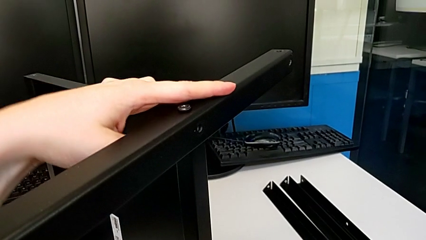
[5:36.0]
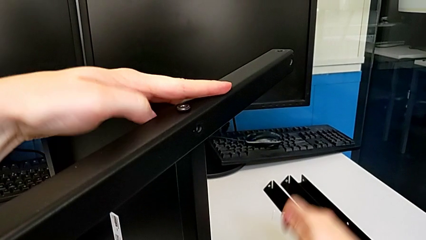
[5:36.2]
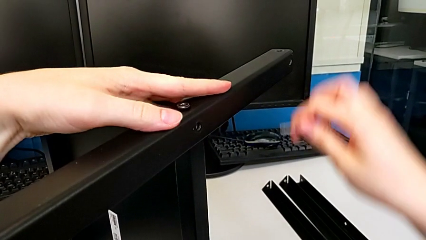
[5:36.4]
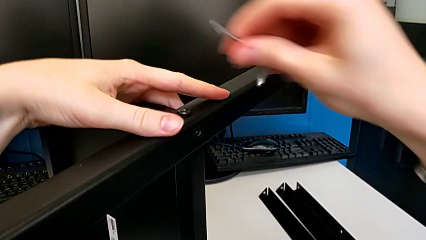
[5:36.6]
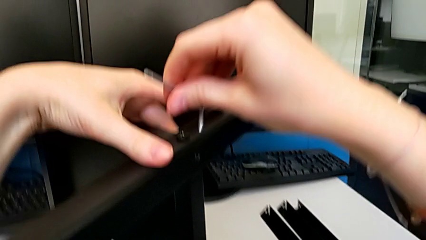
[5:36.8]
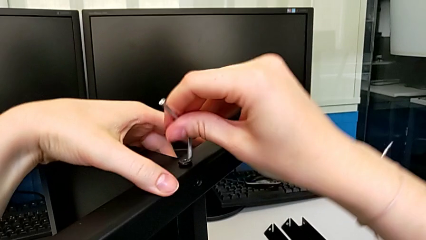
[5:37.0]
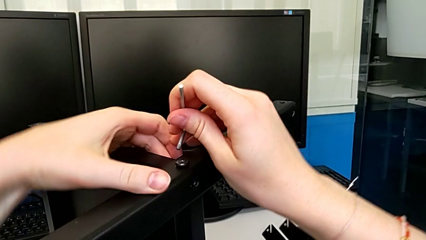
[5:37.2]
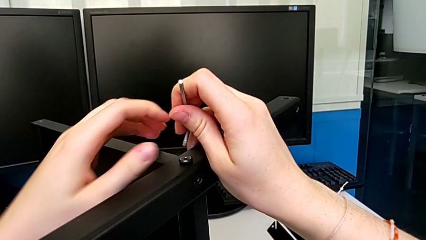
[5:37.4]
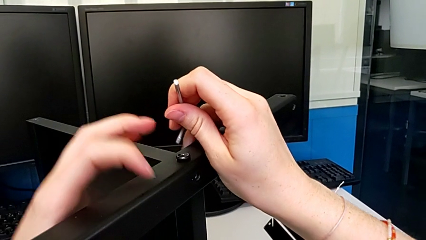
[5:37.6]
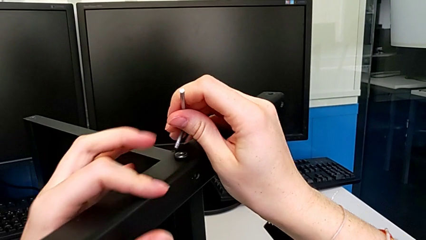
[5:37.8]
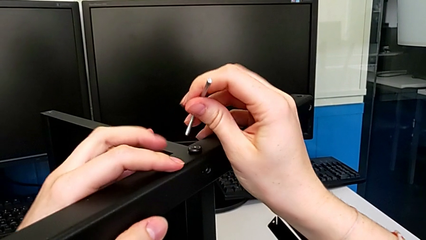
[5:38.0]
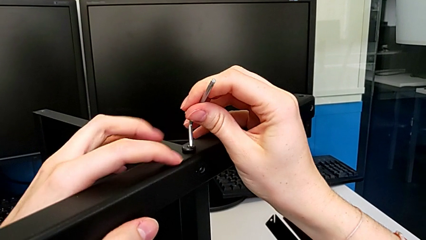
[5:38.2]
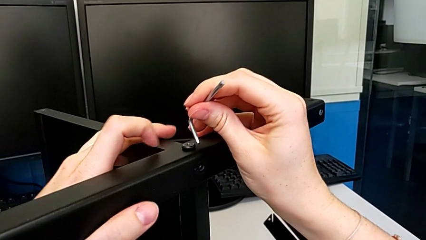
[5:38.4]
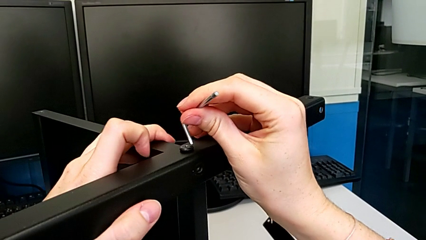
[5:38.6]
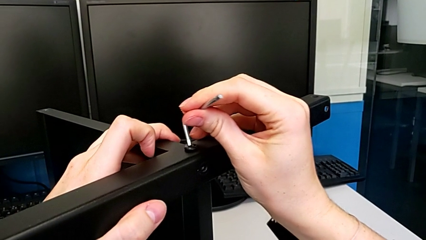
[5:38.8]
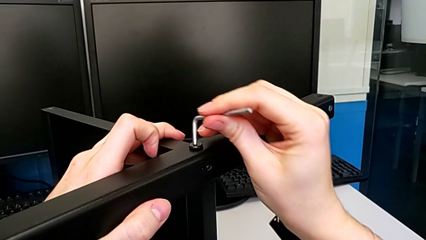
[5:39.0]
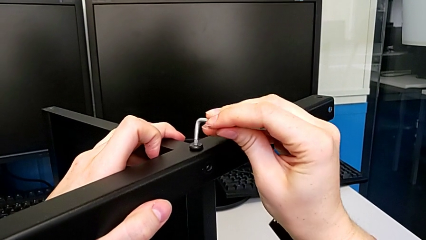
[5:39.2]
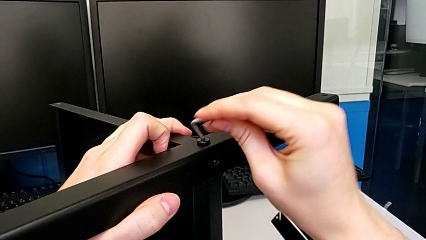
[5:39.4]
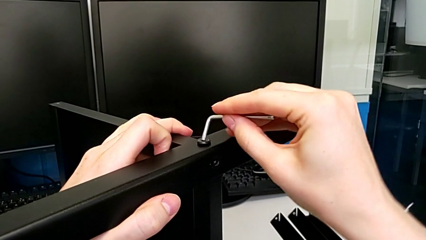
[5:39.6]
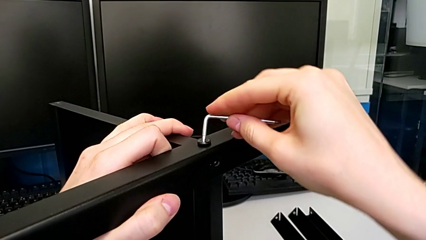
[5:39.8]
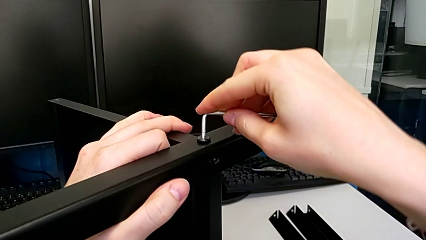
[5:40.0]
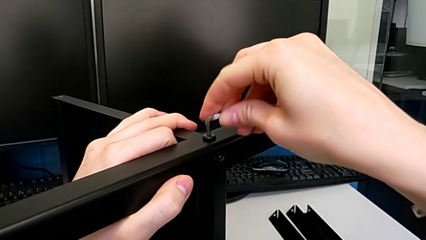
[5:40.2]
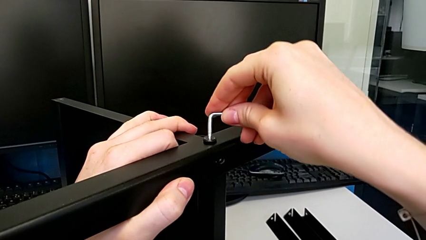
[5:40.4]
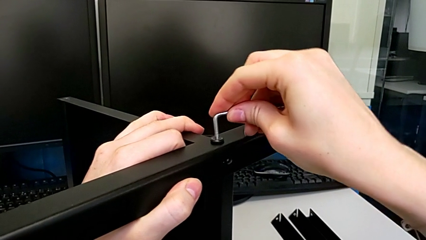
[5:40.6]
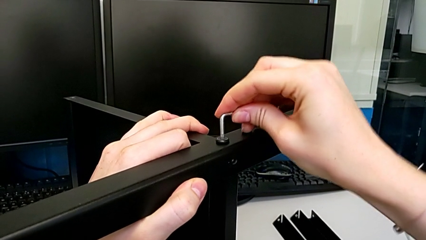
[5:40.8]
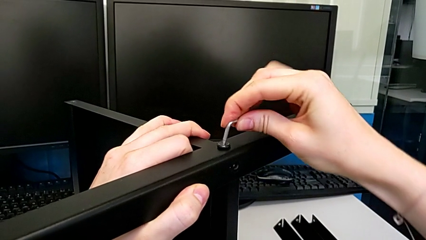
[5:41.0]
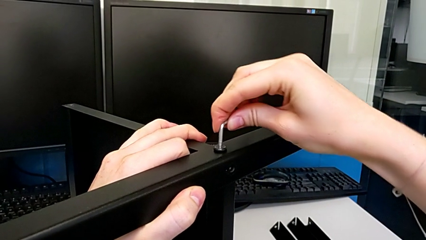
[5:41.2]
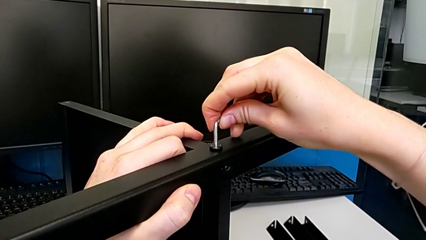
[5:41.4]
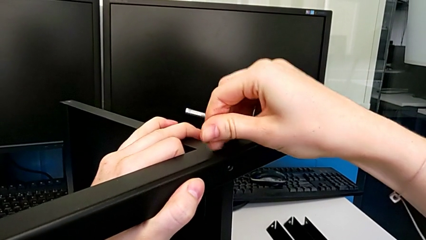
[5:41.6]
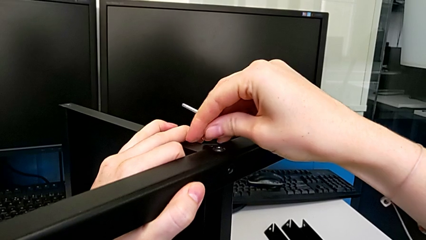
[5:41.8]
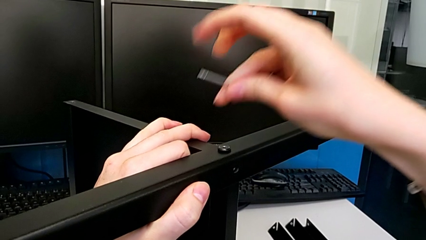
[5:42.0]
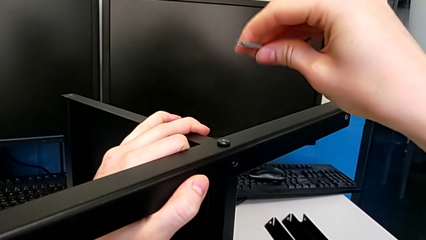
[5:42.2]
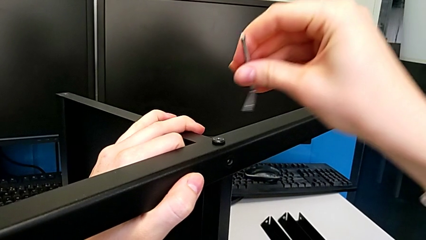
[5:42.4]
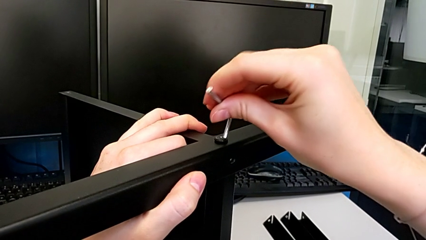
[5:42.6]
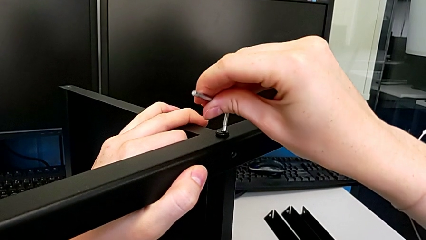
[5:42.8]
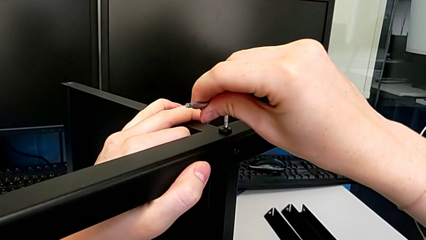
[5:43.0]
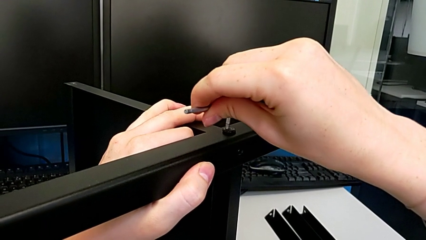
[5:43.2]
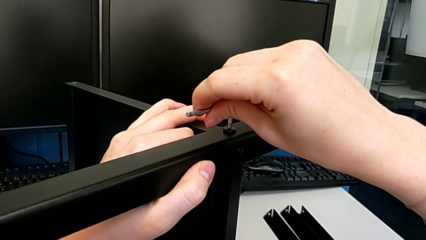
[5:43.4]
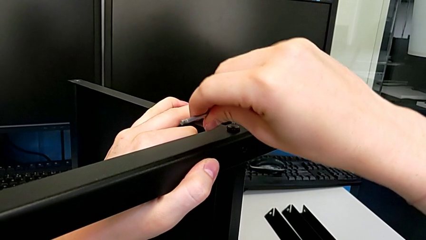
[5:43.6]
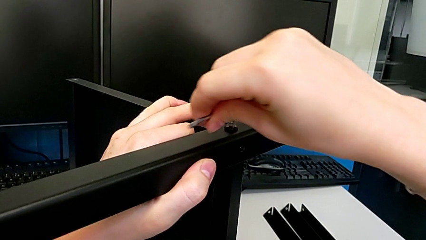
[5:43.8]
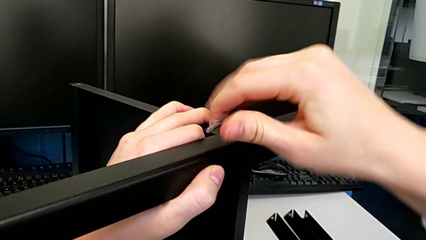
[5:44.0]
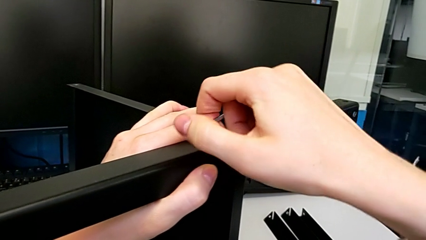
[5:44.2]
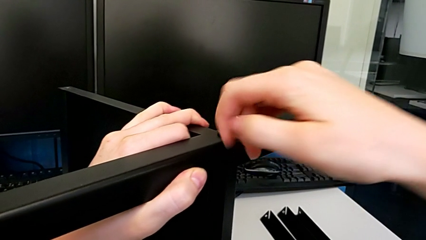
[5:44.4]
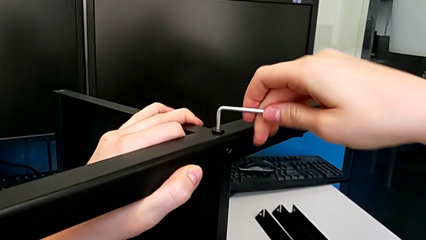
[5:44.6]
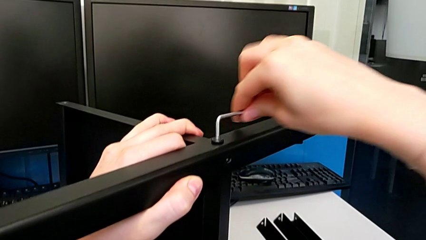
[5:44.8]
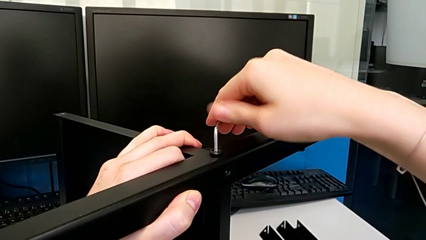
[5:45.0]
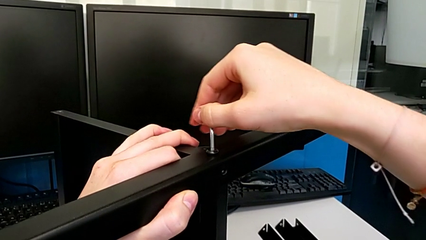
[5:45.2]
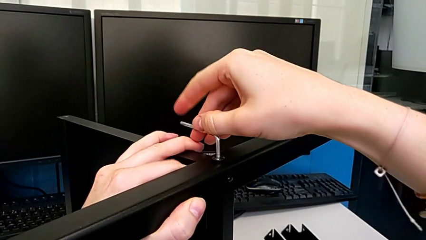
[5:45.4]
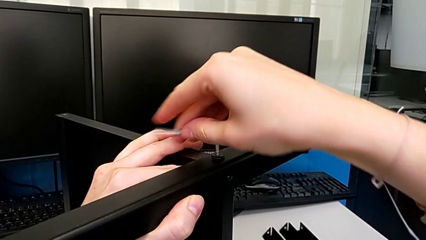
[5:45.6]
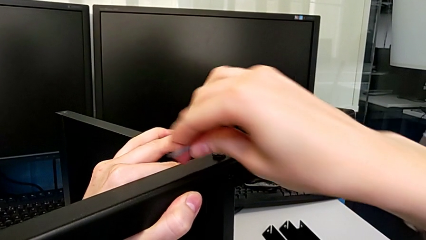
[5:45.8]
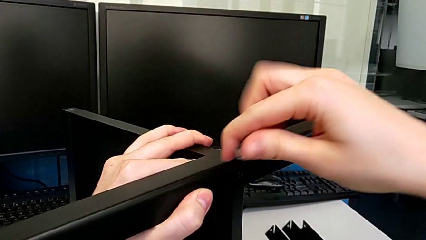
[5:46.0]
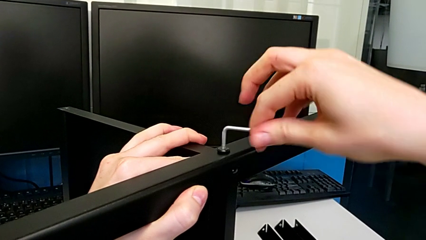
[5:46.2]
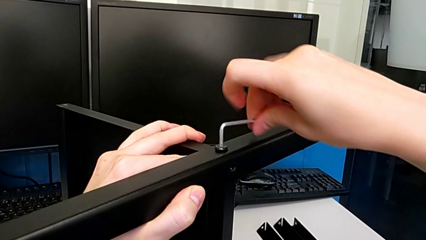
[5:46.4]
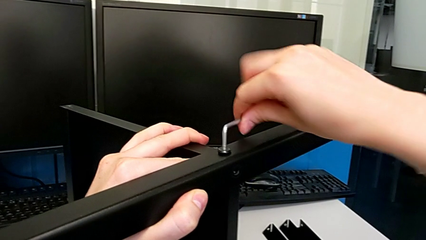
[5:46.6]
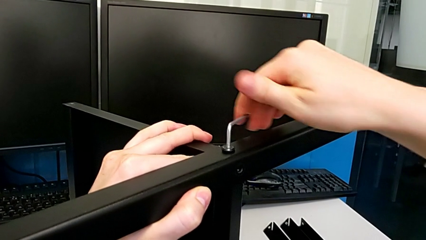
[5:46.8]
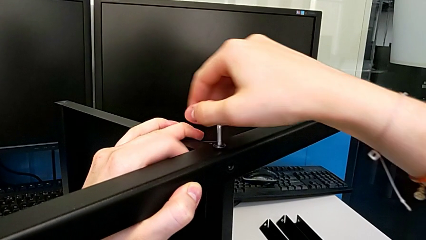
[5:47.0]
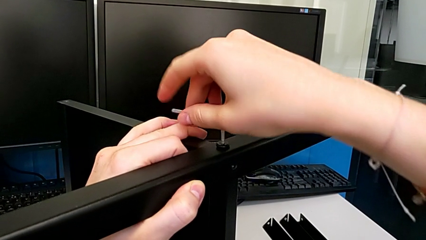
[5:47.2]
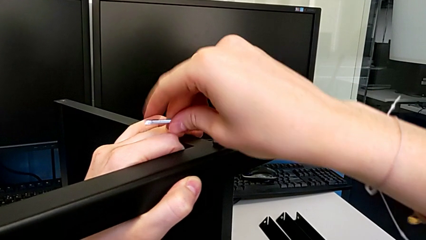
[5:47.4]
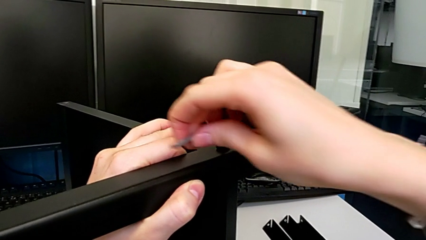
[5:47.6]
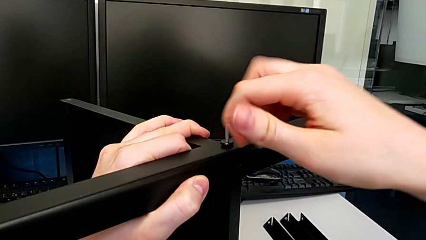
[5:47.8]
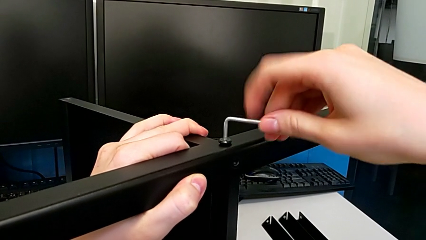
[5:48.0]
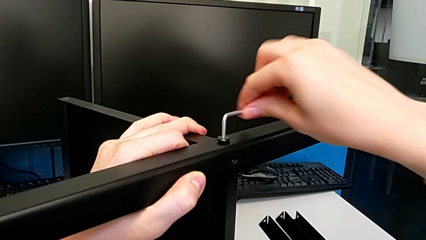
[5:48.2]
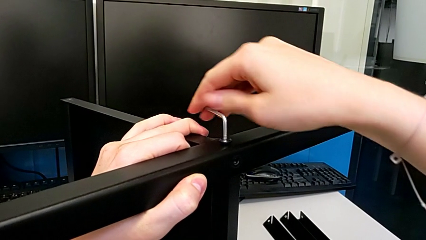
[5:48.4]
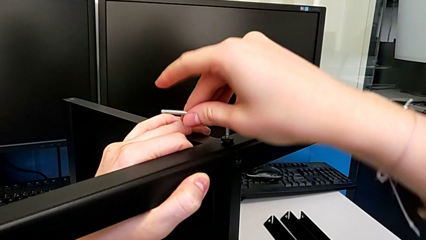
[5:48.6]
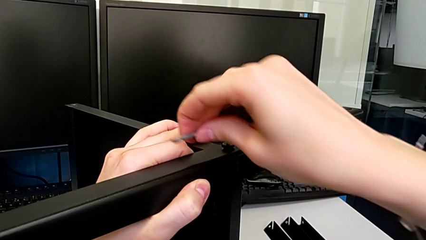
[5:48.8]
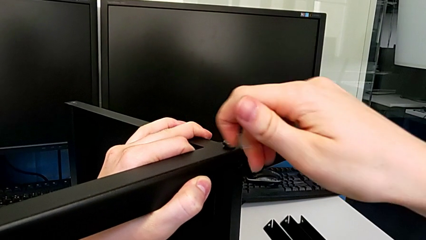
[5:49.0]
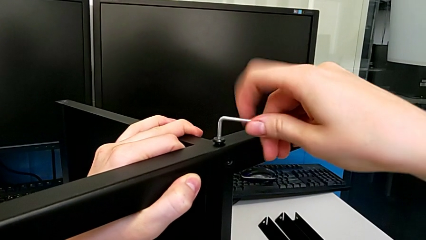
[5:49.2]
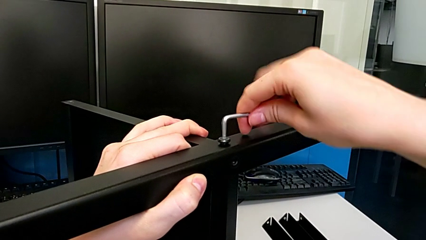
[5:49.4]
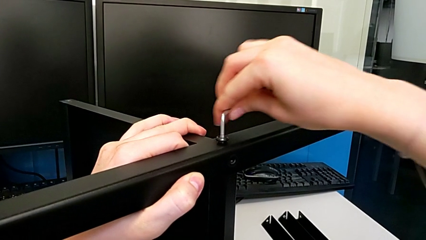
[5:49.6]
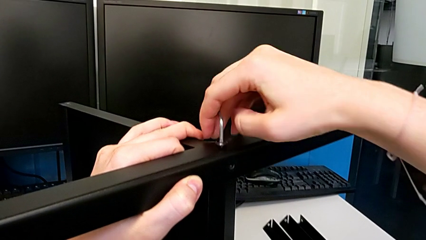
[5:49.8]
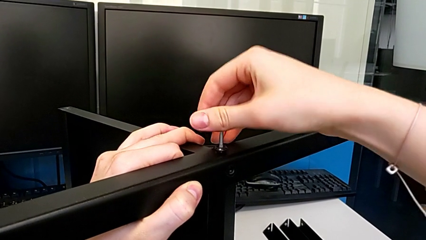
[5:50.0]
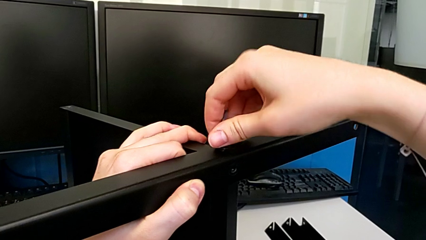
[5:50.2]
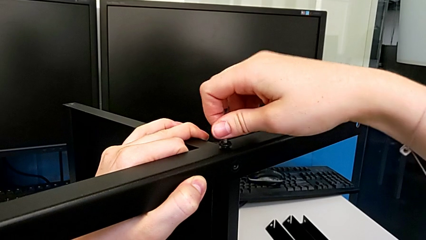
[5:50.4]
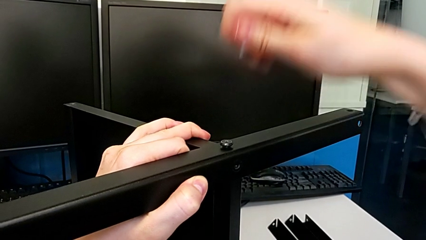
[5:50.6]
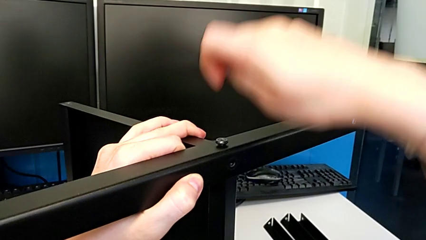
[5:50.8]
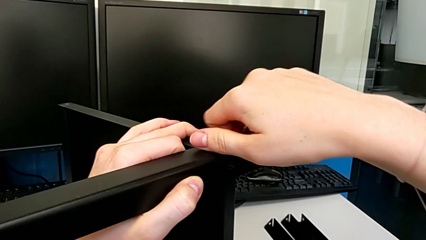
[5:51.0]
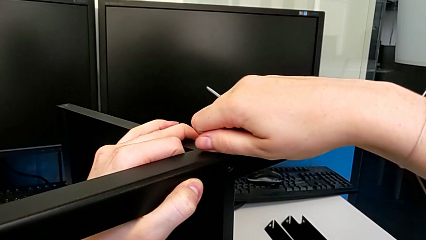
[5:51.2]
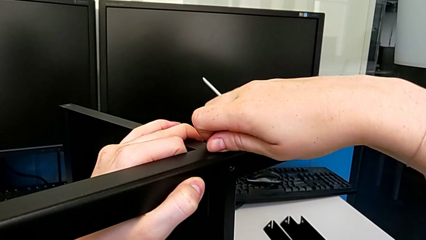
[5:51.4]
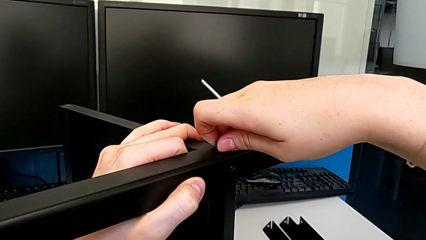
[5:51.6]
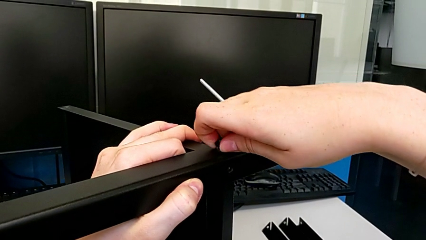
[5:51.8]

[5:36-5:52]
The camera wearer is disassembling the fourth leg and the shelf of the table. They place the hex socket head, insert the Allen wrench, unscrew the hex socket head, withdraw the Allen wrench and disassemble the hex socket head.
